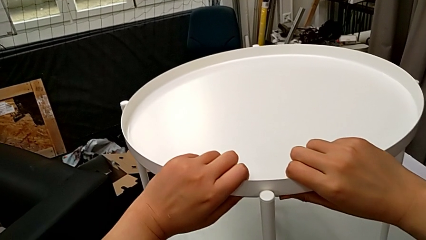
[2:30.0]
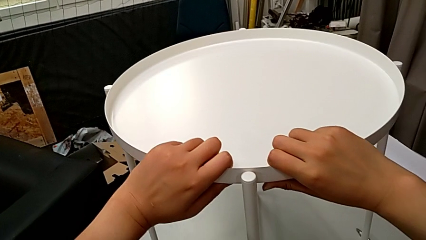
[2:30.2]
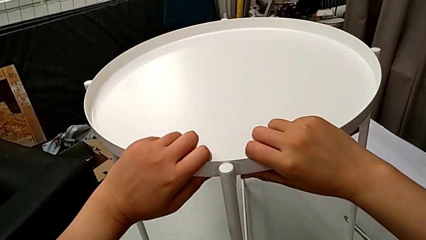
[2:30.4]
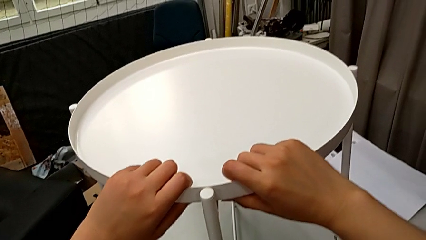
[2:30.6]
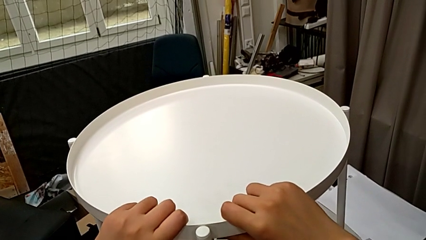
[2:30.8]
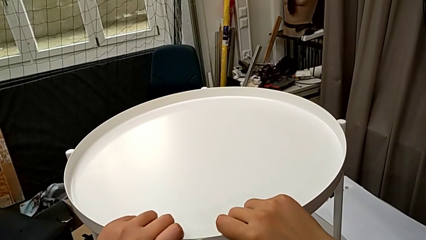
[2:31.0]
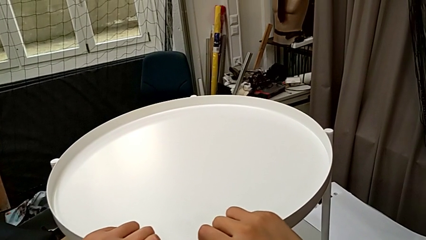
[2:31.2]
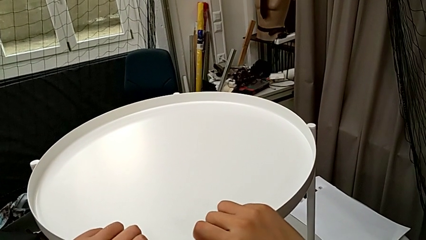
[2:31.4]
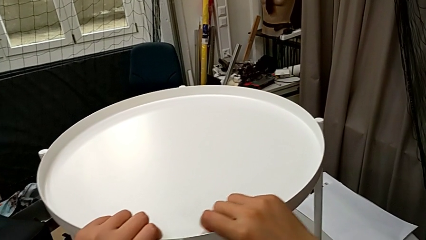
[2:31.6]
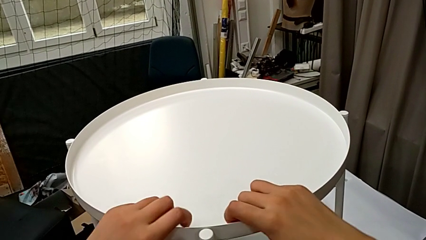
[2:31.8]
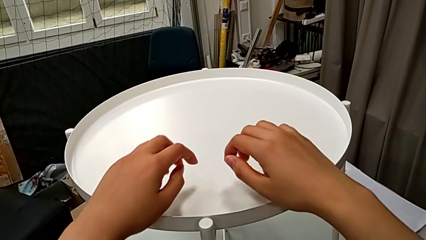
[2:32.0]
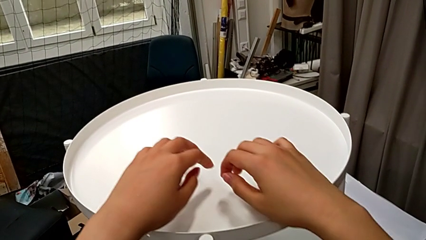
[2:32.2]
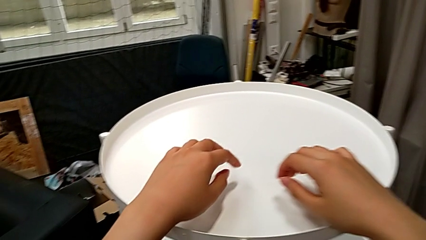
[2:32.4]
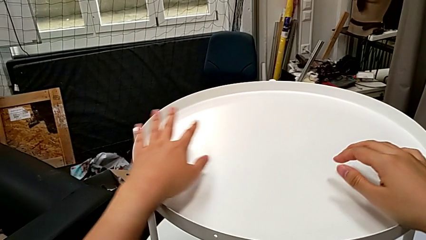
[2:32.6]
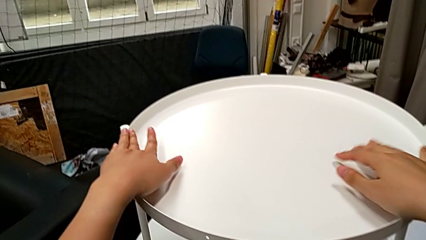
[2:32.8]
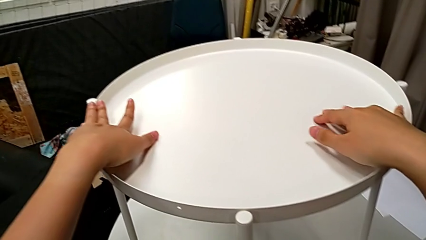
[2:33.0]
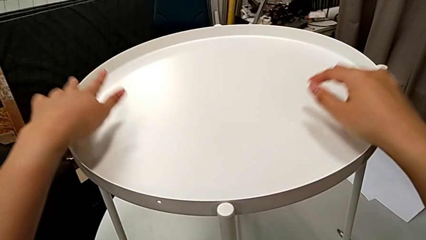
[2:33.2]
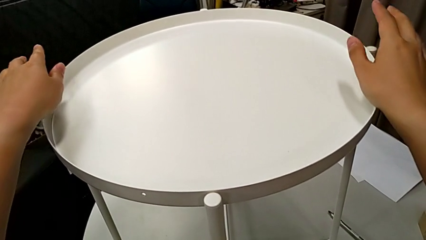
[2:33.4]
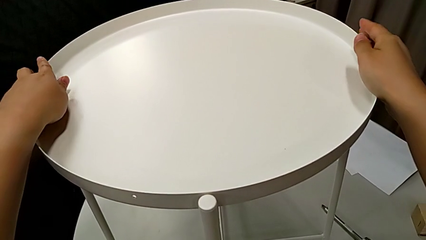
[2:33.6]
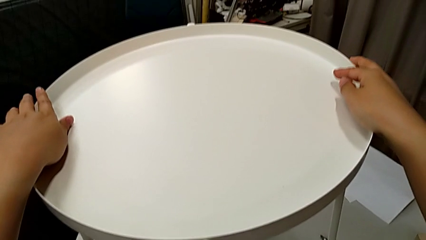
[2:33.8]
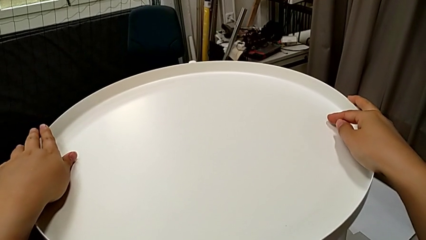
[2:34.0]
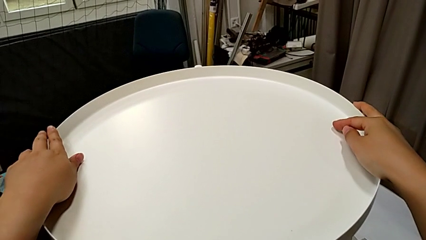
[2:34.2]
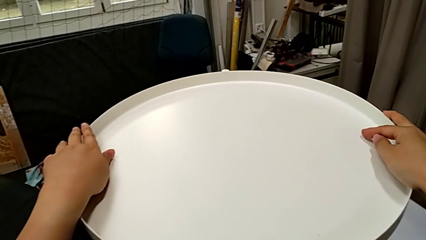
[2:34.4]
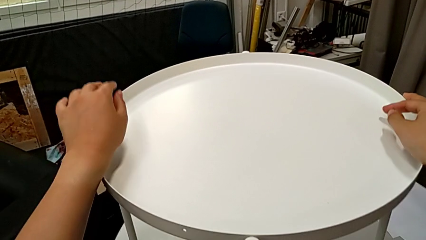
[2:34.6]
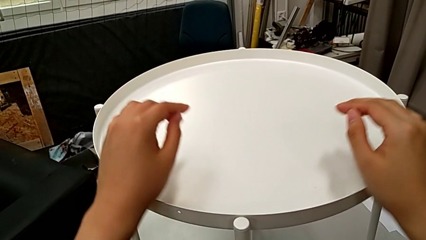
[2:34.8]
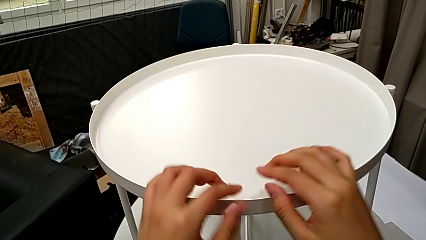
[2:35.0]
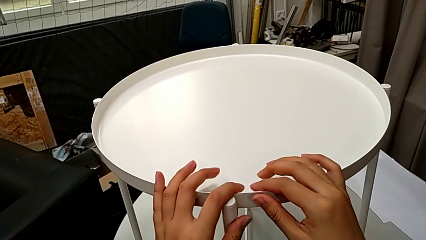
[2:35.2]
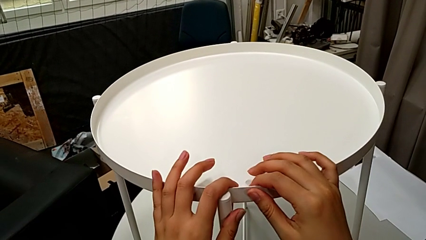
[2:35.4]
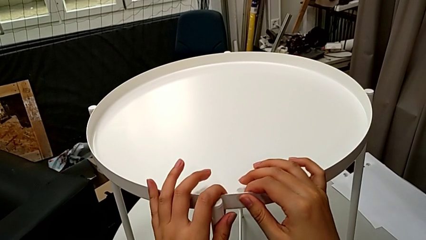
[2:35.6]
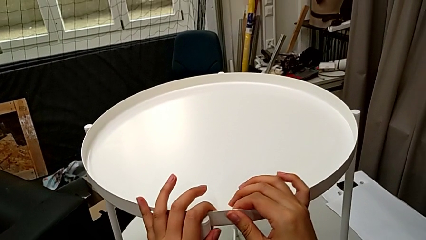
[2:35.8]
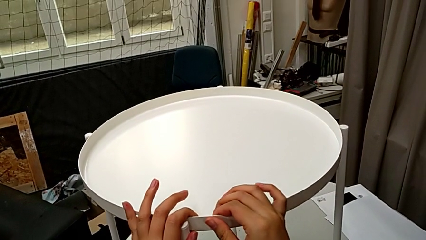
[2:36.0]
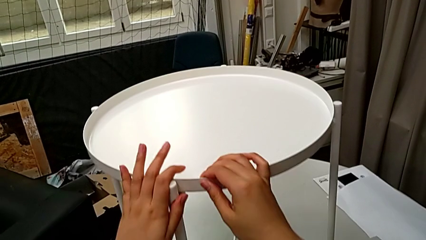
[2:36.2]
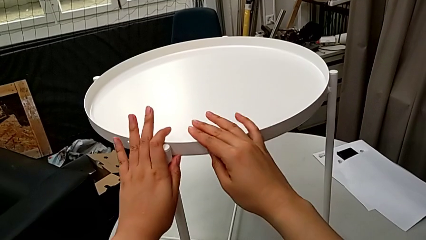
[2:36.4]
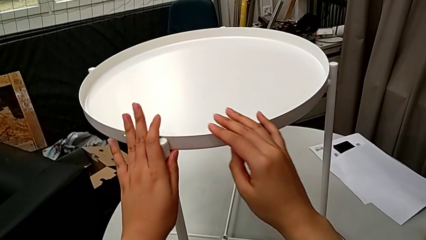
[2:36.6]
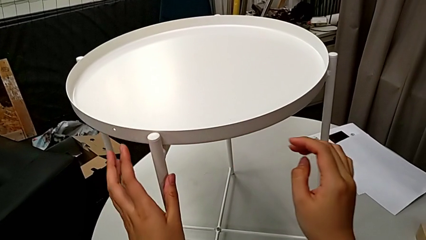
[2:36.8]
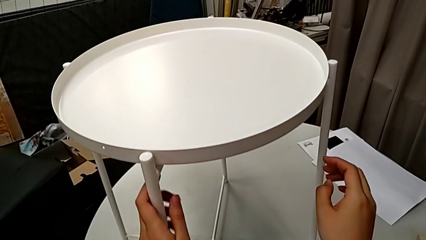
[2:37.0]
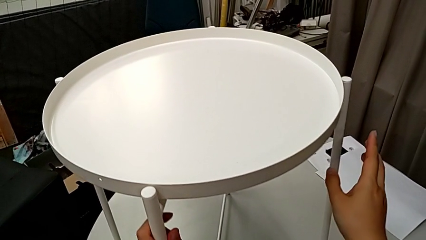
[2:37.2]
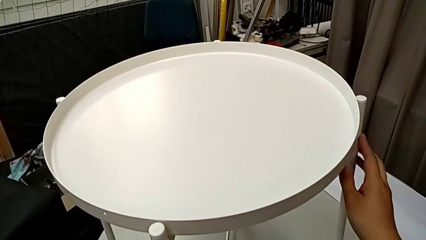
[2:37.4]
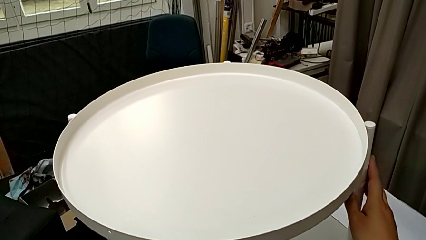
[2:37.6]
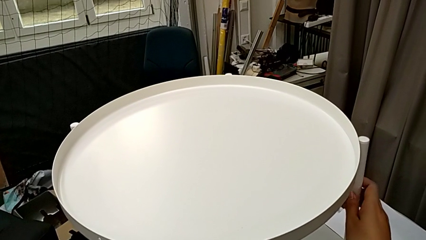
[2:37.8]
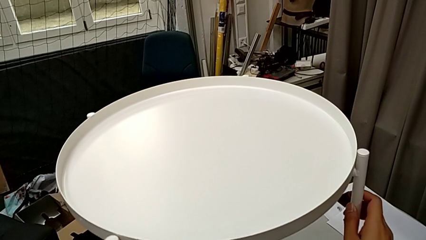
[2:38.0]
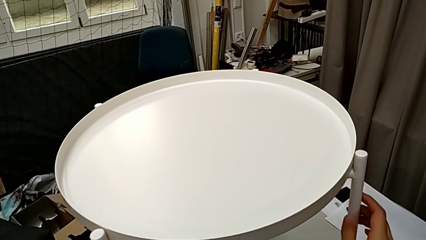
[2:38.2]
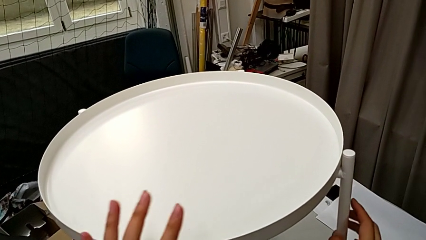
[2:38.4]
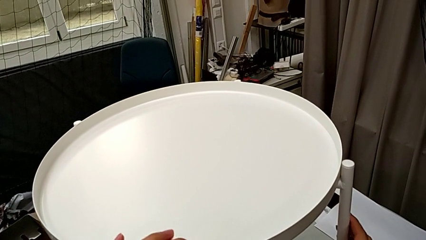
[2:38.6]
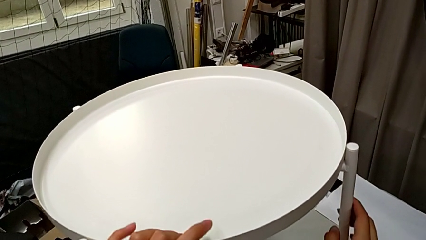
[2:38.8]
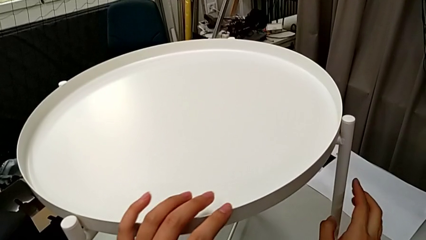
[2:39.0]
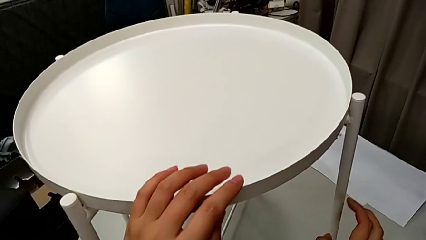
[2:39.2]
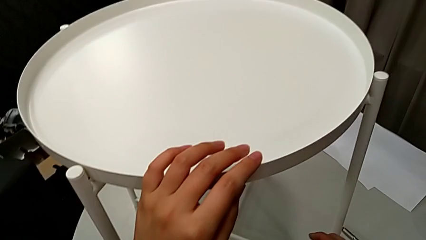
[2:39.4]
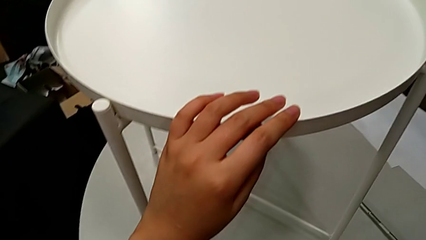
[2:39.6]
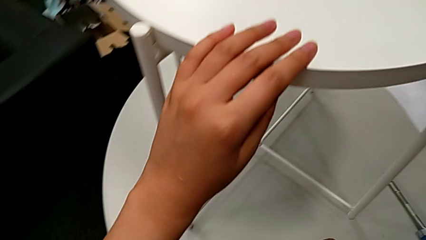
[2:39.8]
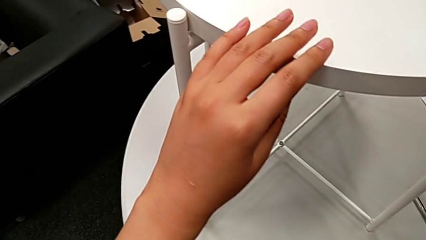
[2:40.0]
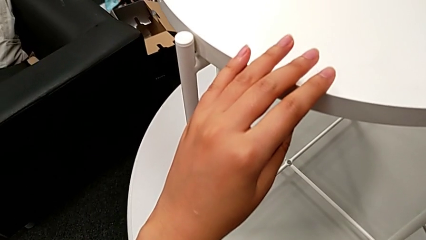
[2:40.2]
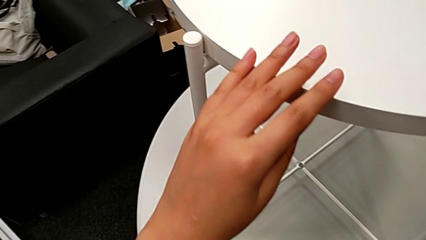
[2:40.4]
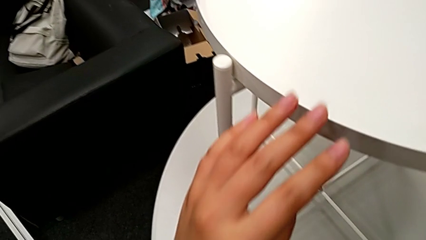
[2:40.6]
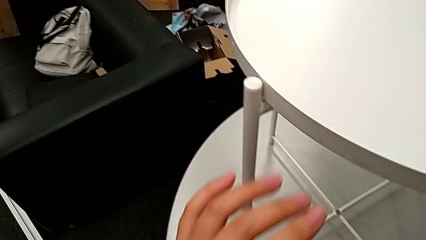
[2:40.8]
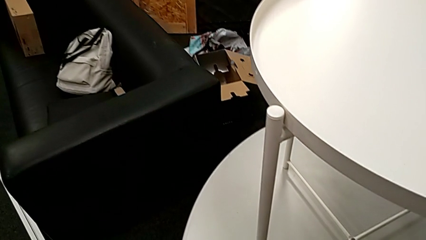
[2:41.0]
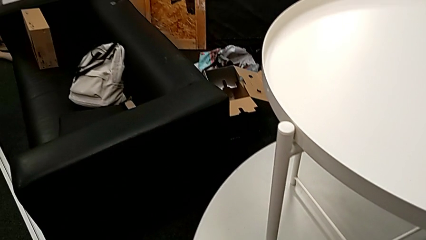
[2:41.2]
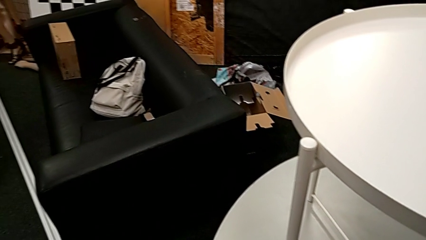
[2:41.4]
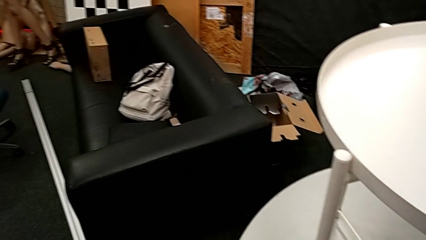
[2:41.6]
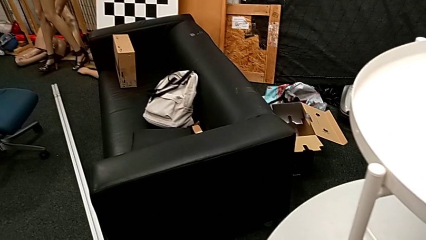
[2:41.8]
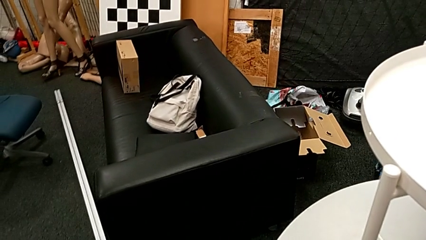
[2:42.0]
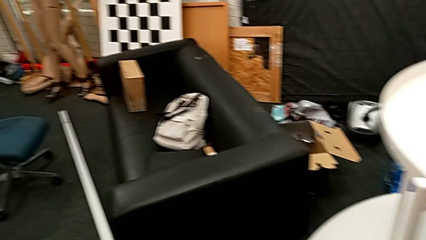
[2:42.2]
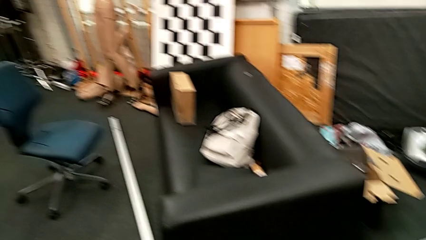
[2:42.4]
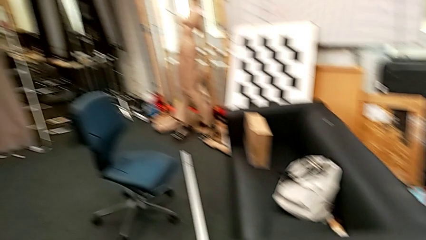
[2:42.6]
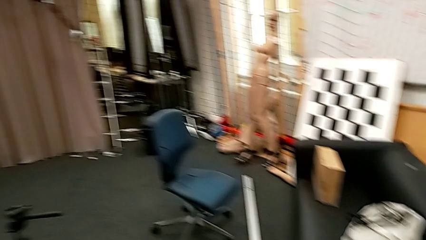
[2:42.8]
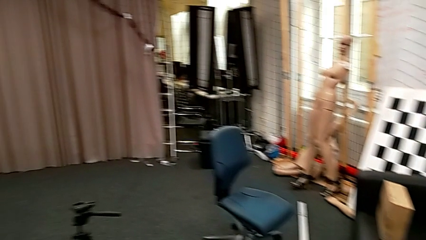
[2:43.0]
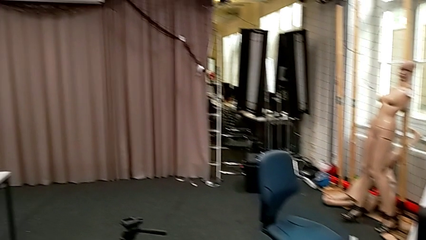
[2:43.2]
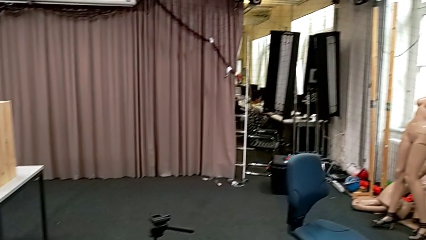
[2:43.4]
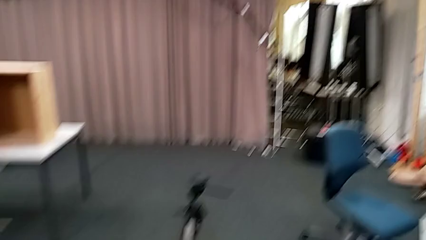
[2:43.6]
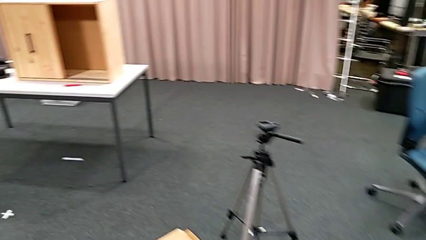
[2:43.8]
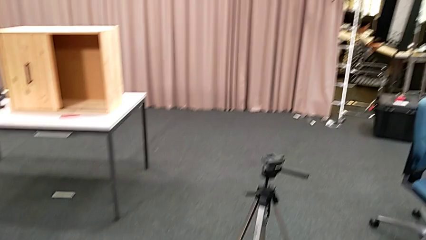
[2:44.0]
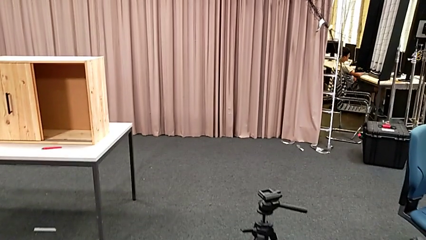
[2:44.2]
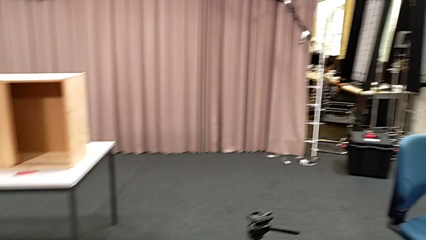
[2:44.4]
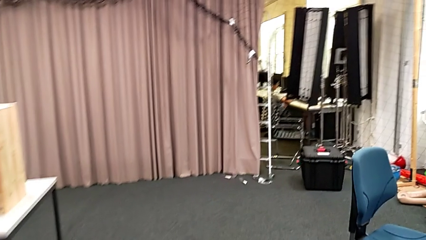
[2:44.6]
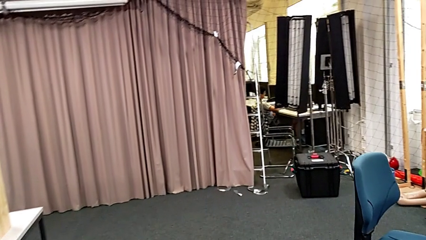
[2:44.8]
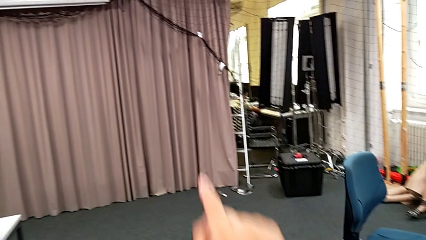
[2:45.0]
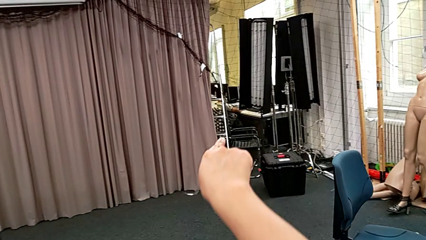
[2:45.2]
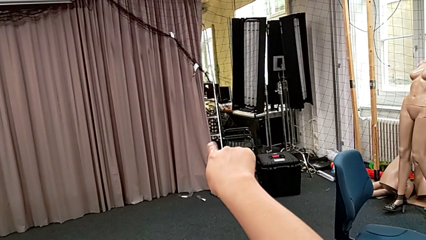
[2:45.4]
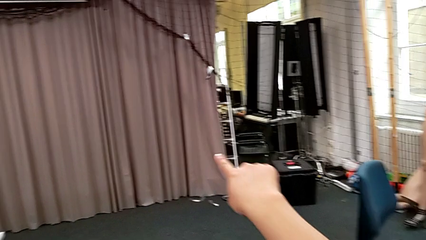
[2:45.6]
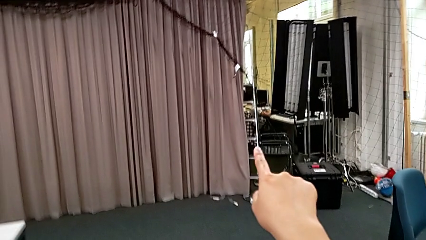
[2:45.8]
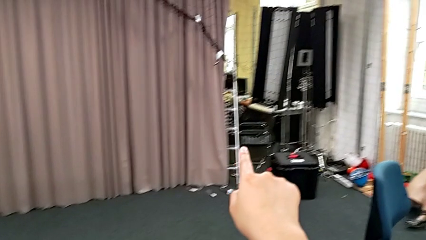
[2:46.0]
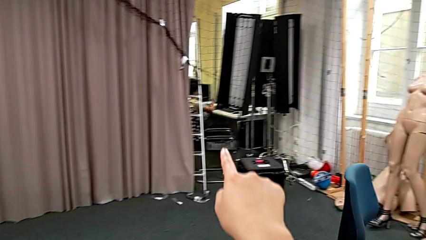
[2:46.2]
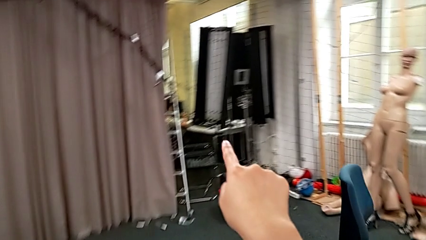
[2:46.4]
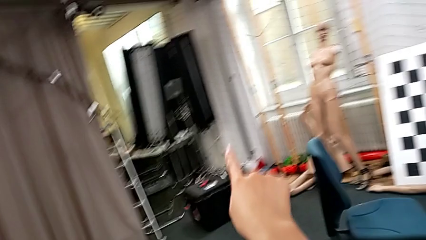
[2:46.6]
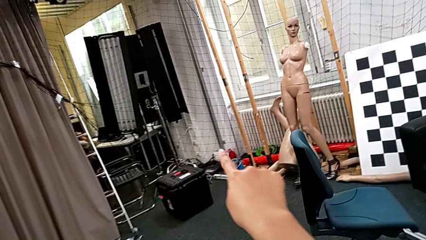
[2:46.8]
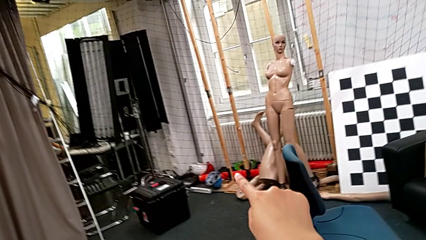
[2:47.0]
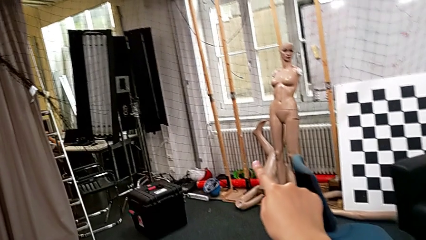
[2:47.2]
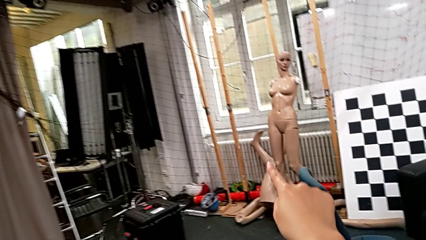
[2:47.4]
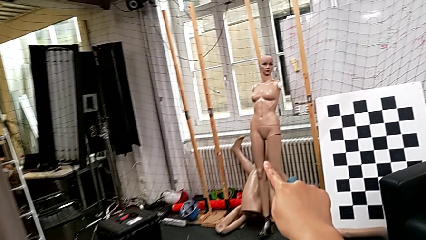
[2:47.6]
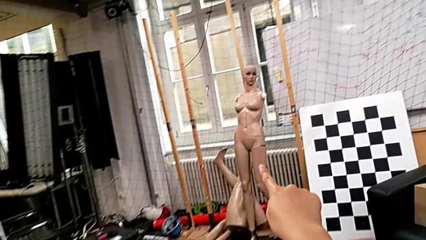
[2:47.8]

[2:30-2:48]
The camera wearer is putting the tray. They align the tray and slide the tray table.
